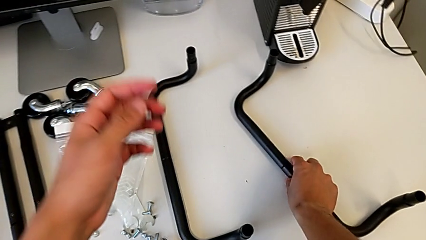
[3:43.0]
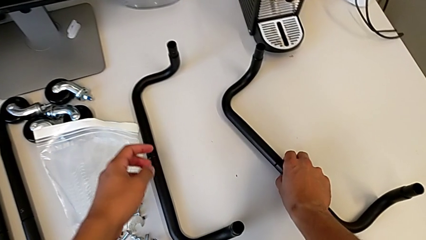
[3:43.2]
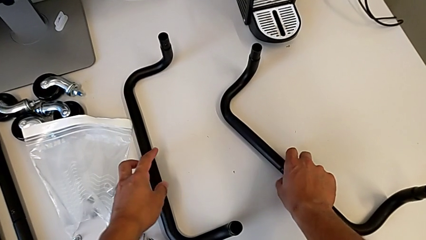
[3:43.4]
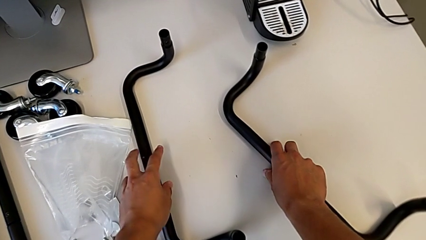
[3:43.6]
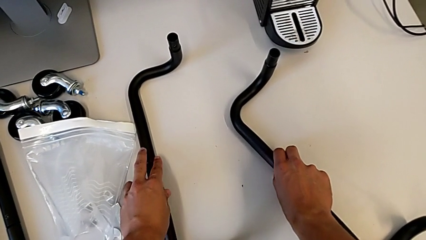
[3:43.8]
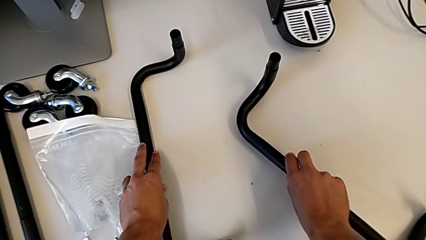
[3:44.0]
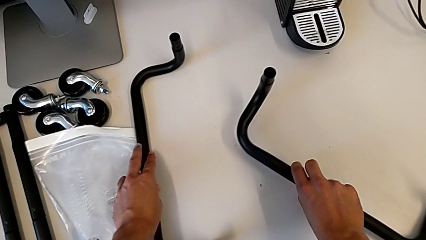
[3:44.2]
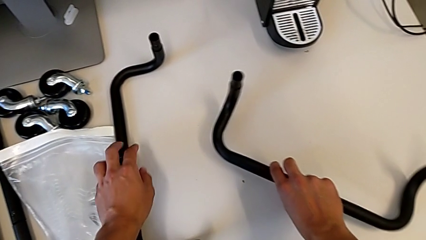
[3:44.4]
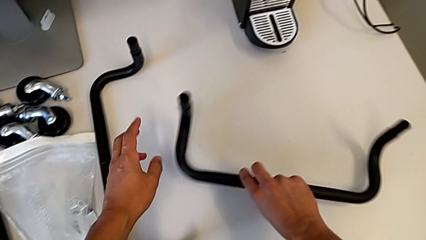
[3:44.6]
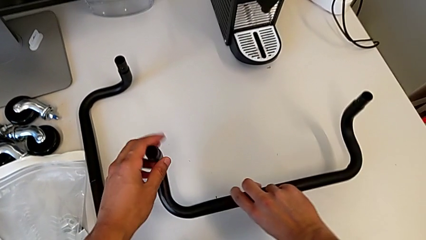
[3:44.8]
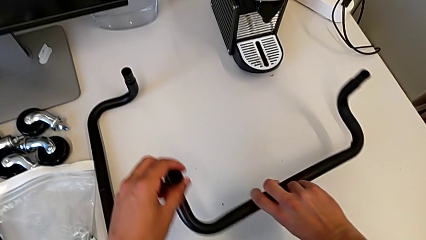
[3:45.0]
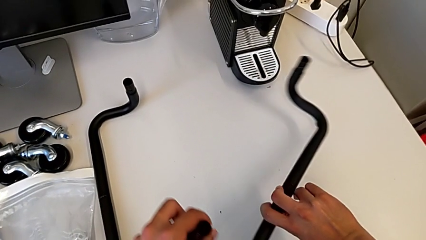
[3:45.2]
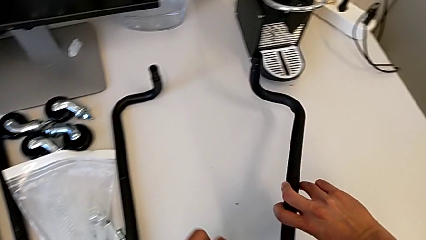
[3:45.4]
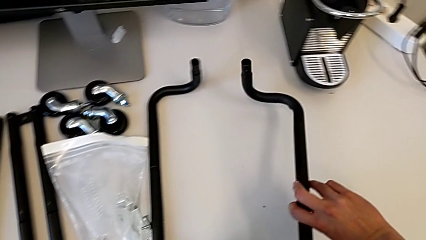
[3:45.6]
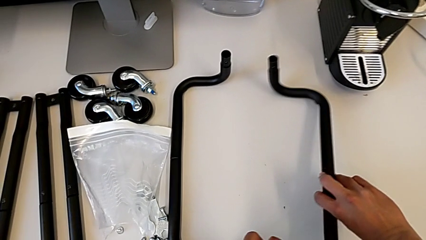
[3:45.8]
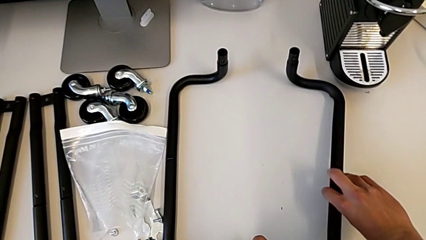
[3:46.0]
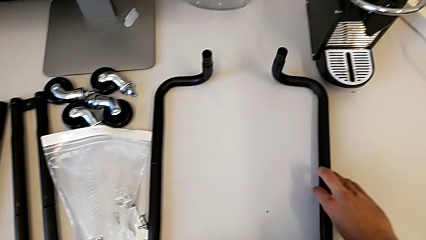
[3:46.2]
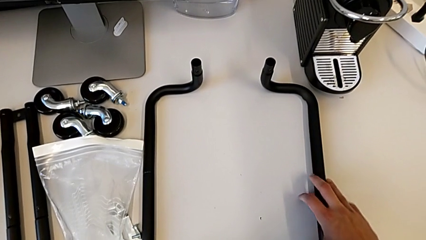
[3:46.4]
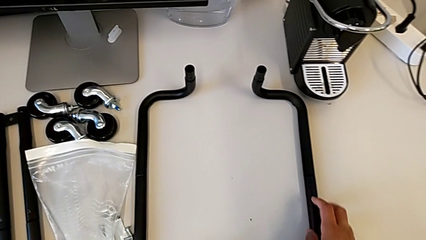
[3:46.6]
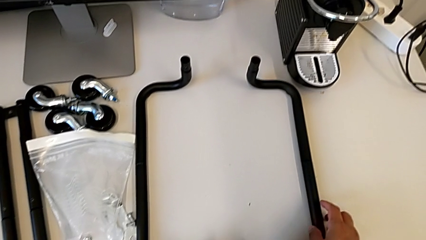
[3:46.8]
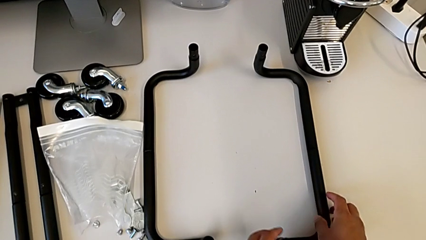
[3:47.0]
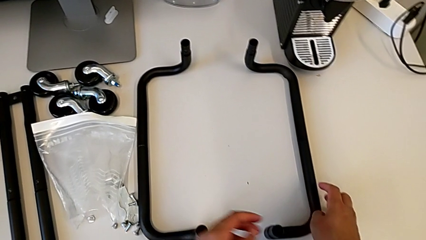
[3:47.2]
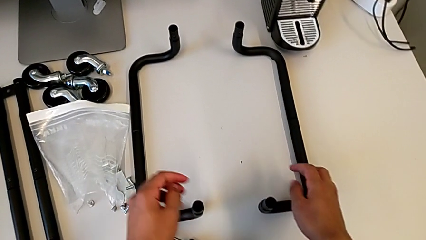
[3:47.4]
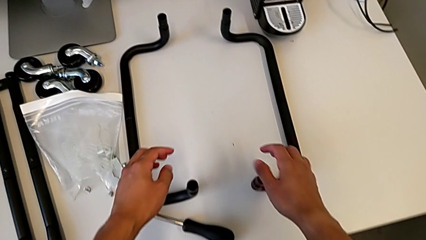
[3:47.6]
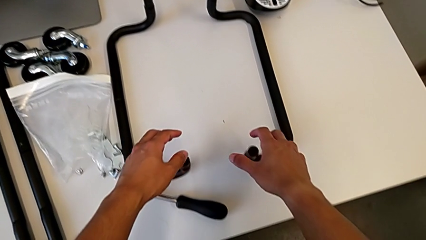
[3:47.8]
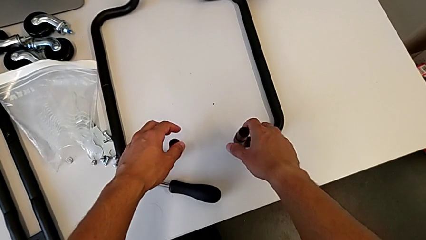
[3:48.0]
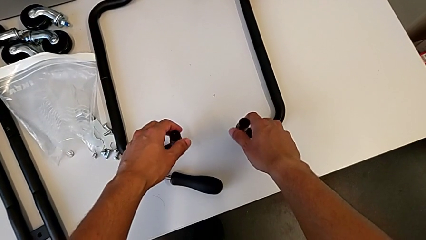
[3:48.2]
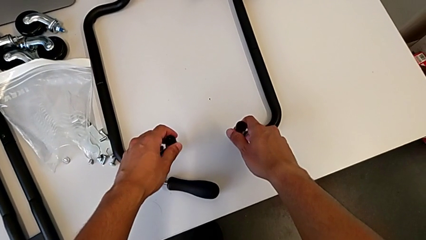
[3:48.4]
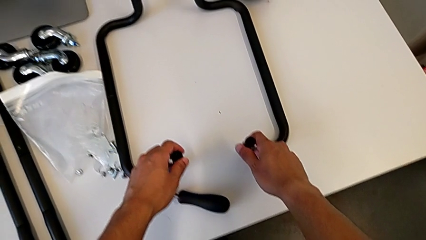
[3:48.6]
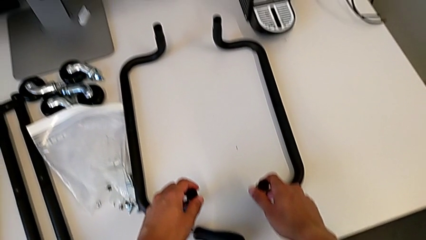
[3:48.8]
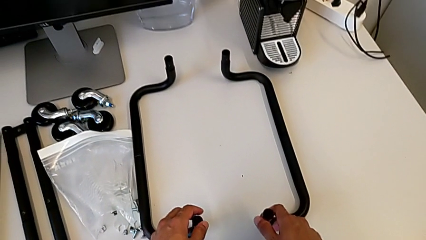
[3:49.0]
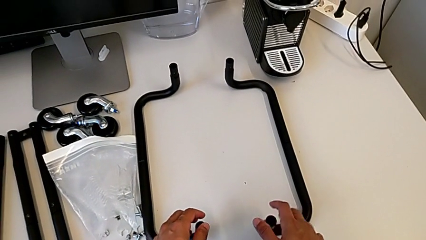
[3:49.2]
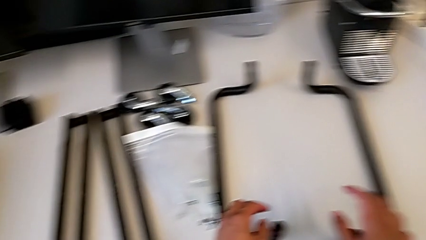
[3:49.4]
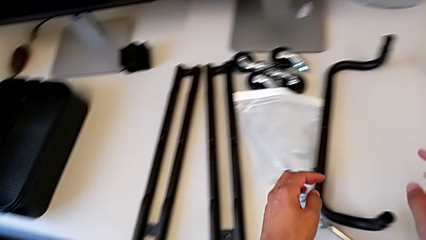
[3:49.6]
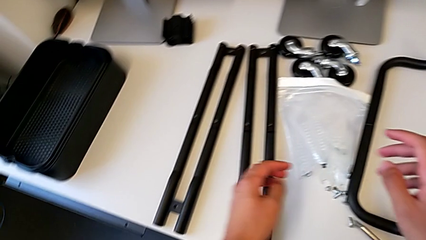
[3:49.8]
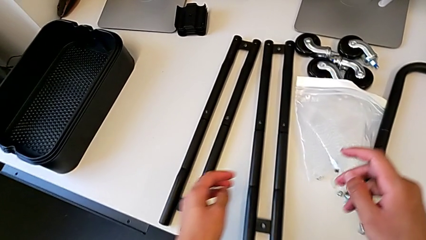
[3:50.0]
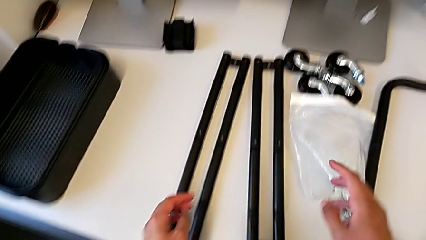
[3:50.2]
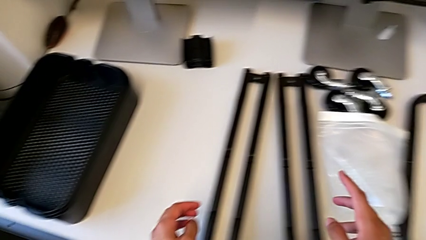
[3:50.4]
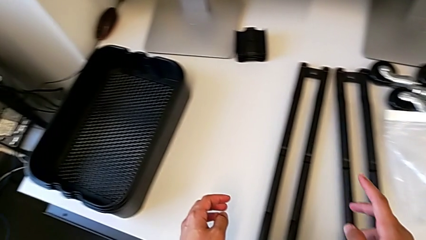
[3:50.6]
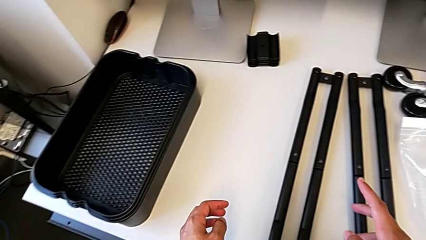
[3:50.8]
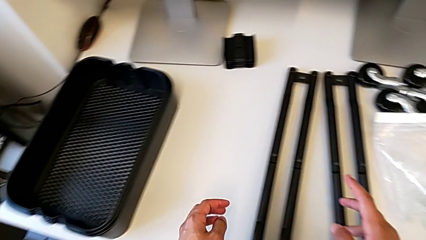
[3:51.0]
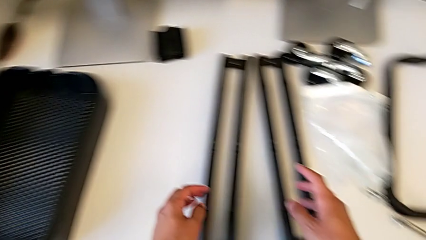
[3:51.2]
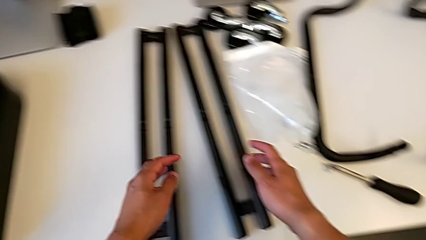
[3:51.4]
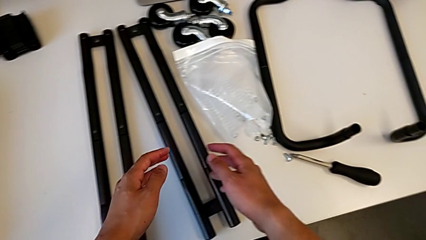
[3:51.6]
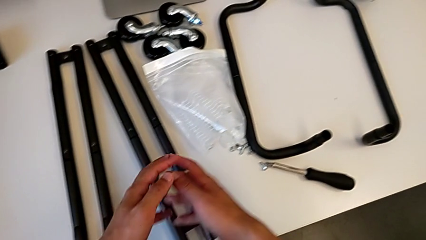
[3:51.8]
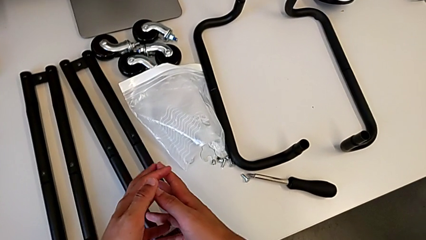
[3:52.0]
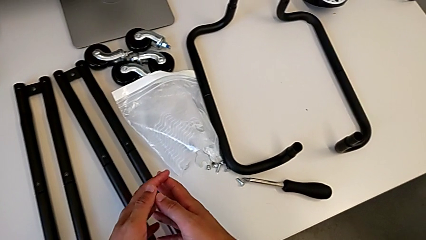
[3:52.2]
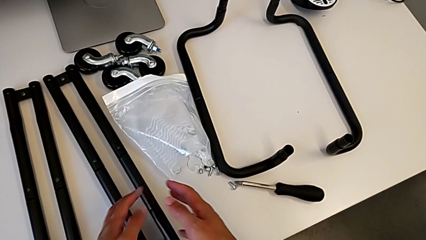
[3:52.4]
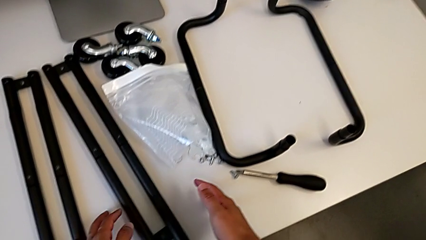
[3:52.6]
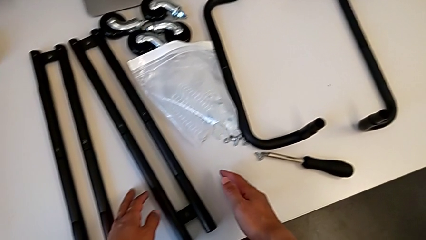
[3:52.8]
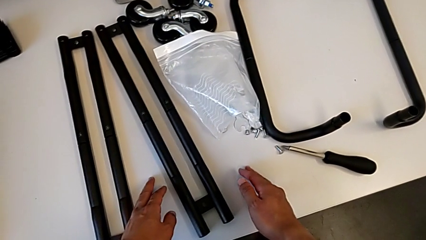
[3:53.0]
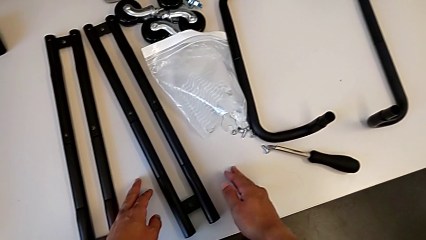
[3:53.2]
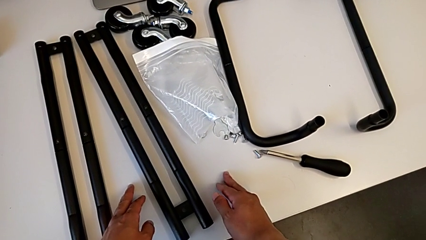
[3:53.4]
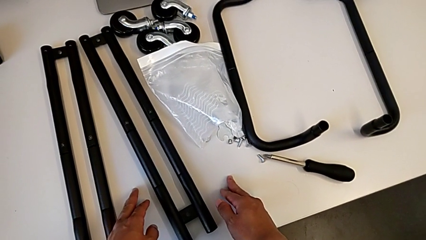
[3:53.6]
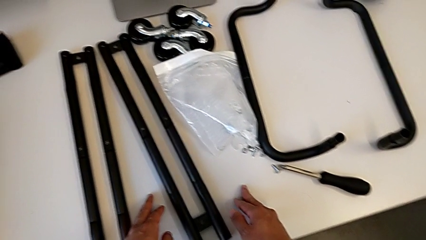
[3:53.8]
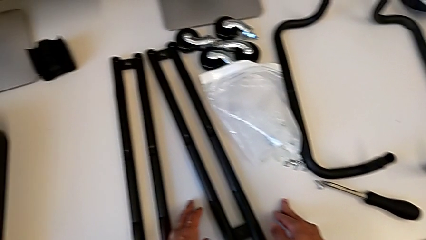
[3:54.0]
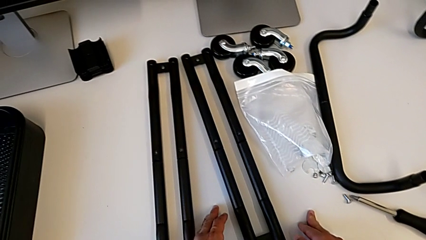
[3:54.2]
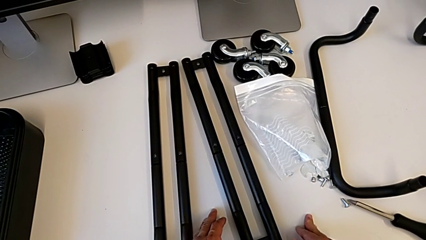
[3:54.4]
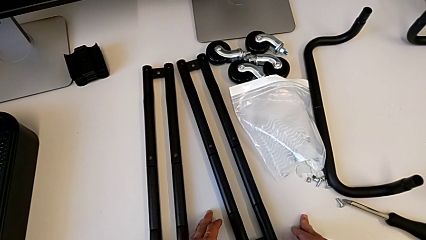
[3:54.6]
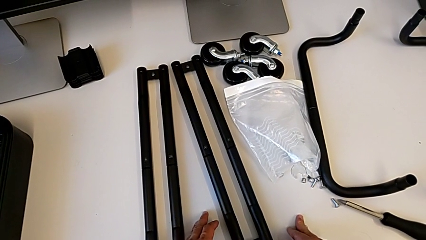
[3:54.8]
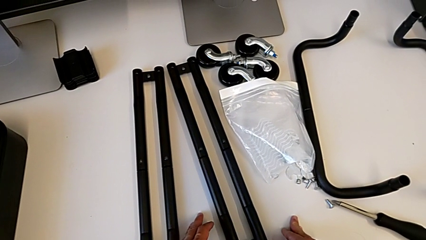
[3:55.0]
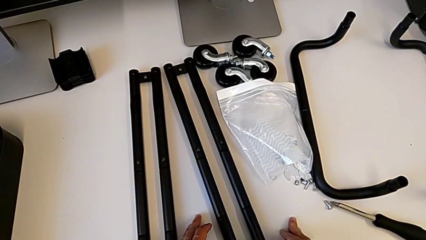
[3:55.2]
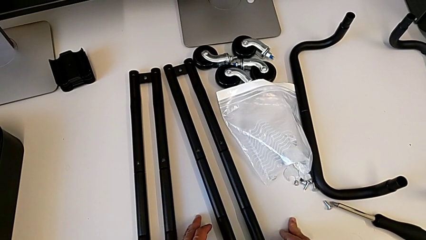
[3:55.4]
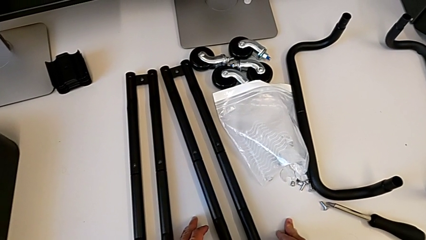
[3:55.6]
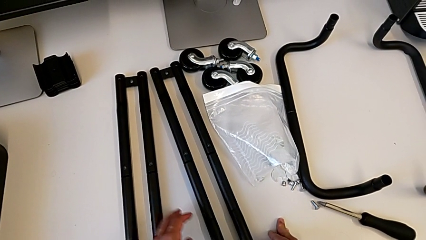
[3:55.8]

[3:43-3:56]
The camera wearer is assembling the base frame. They align the frame and inspect the leg.

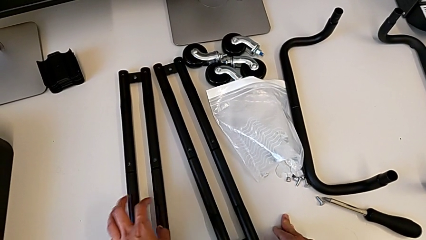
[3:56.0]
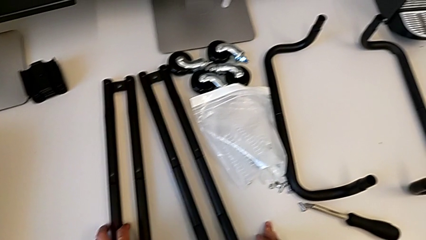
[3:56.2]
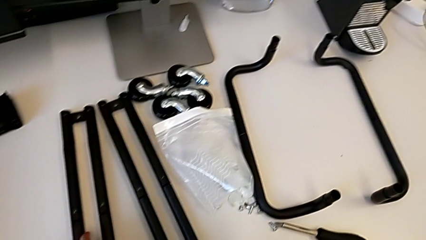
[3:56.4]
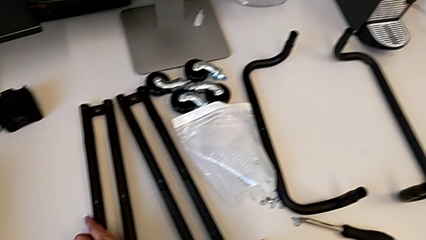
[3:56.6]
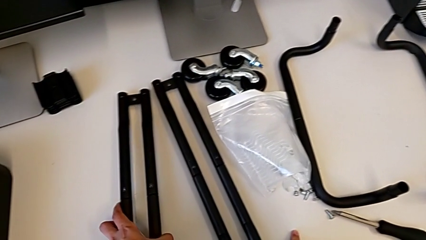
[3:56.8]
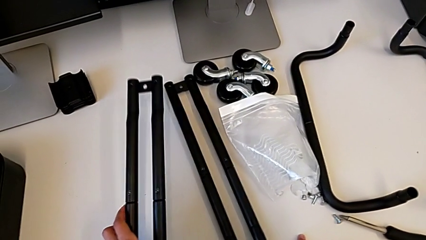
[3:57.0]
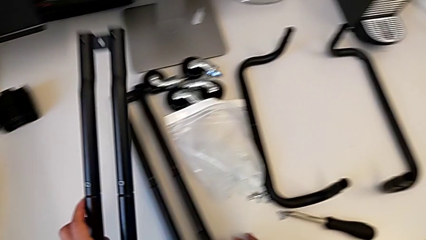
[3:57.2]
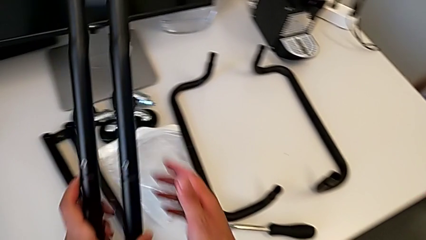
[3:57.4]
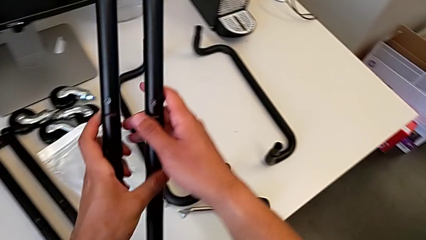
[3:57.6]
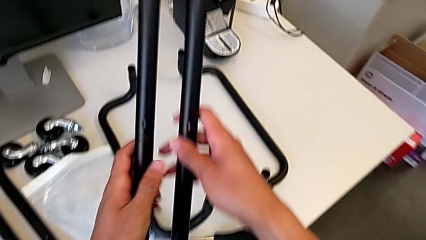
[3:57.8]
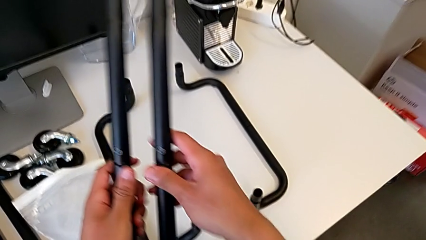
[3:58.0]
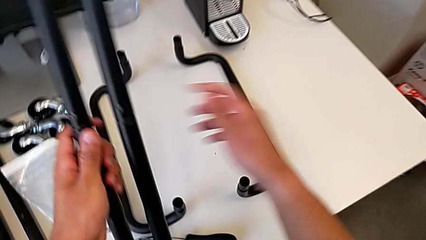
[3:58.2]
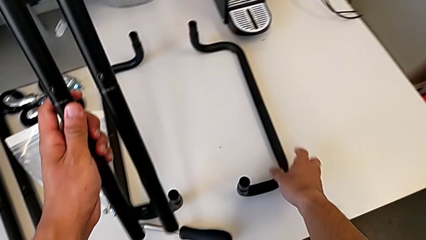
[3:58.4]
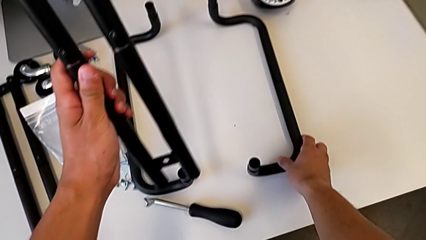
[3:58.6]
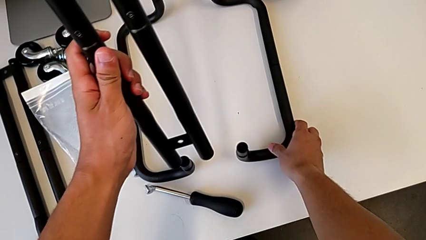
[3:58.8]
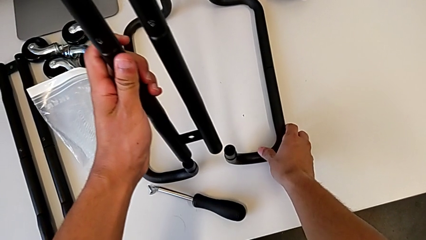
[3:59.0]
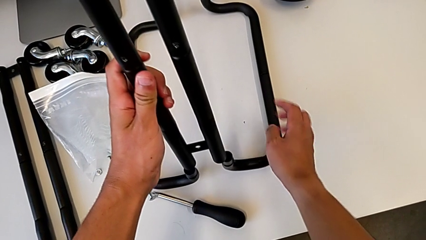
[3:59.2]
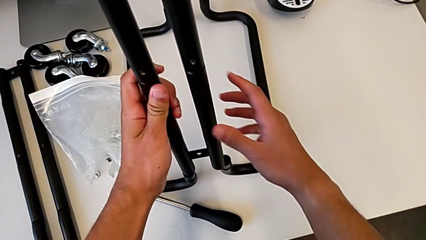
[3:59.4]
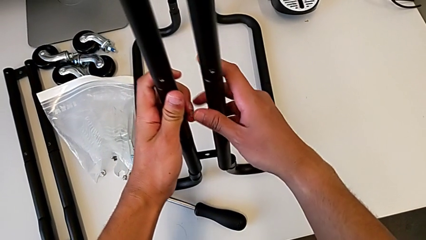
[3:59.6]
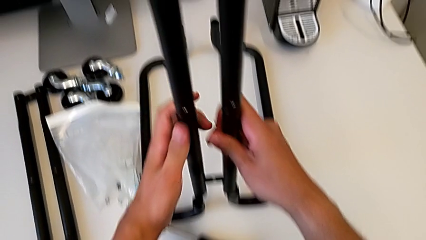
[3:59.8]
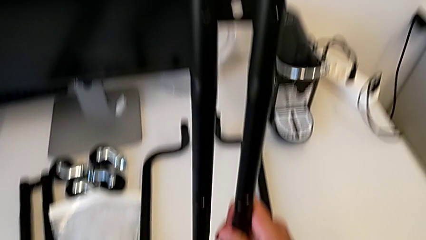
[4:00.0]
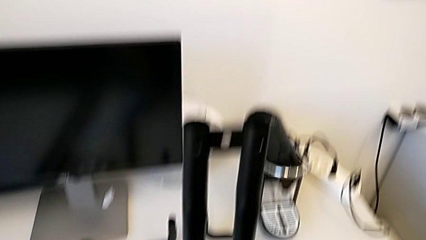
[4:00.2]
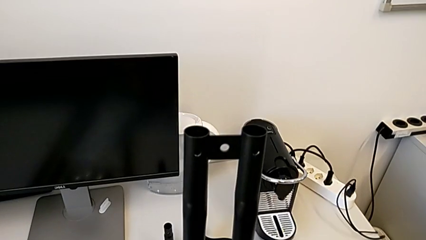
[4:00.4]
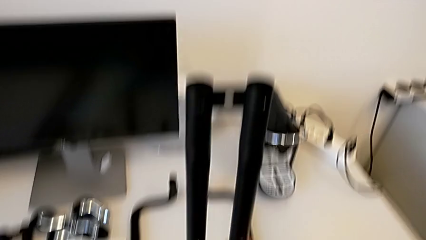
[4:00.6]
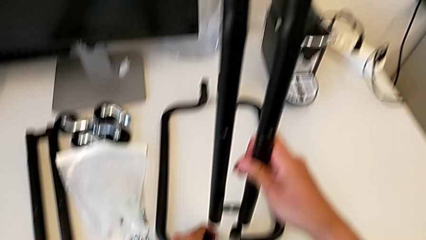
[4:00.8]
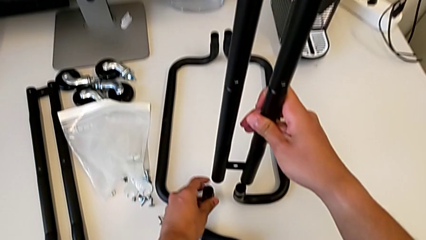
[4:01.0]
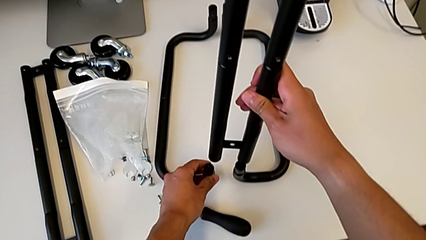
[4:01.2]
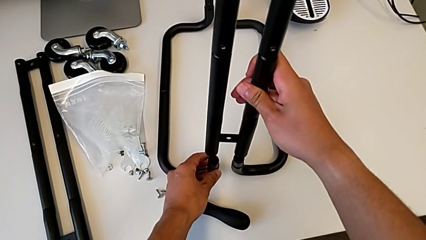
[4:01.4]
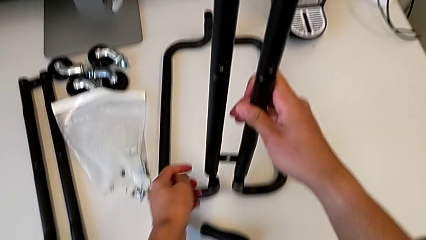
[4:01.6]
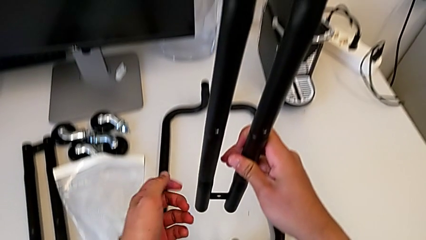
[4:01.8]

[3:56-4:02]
The camera wearer is inserting the sidebars into the base frame. They grab the leg and align the first leg.
